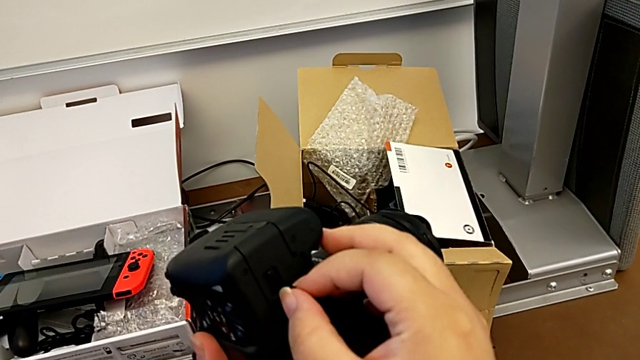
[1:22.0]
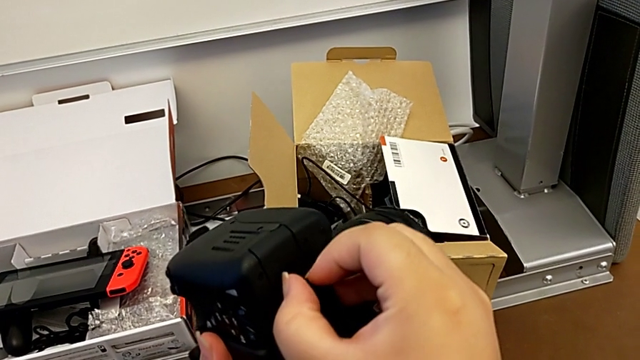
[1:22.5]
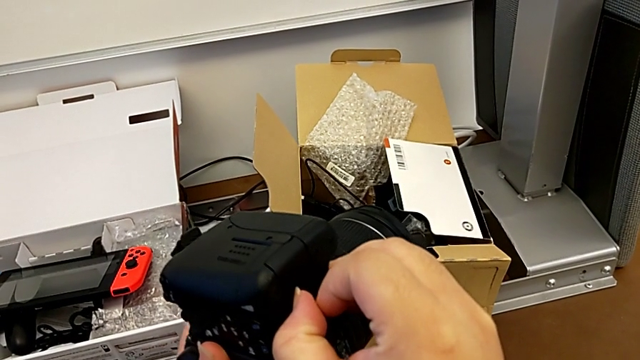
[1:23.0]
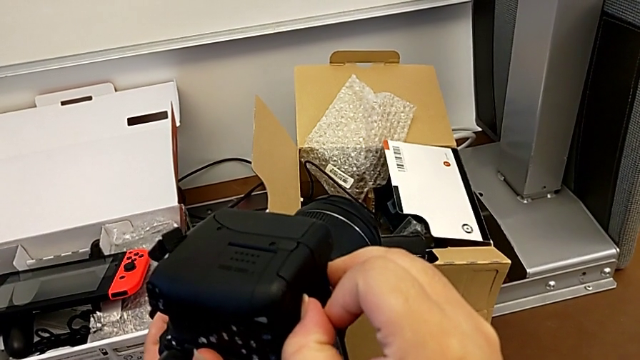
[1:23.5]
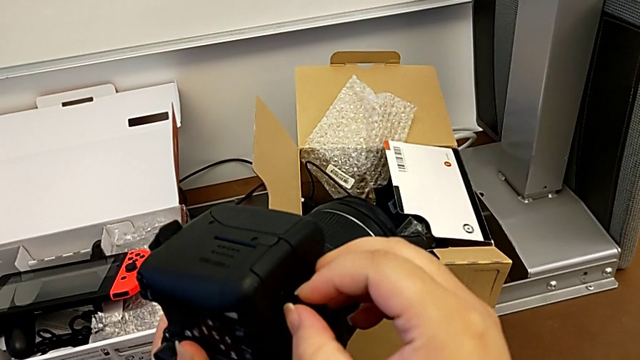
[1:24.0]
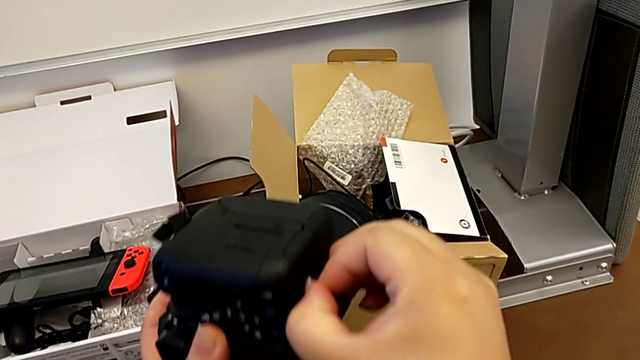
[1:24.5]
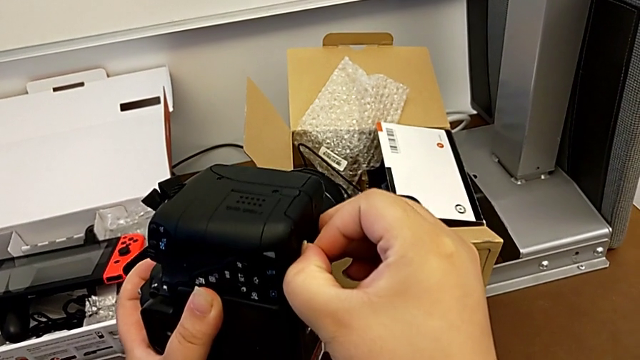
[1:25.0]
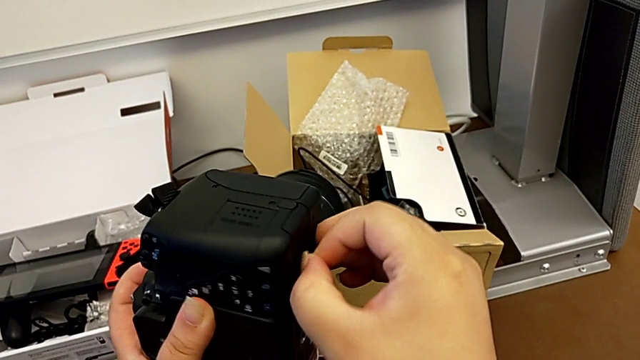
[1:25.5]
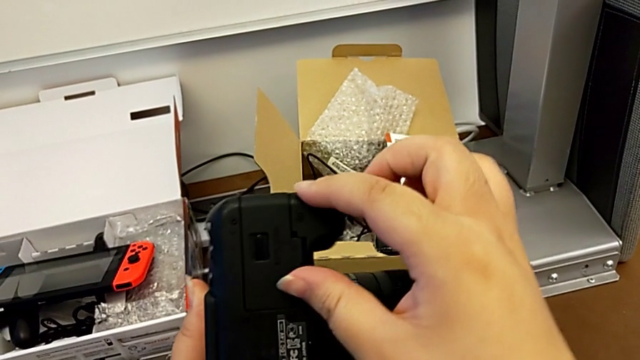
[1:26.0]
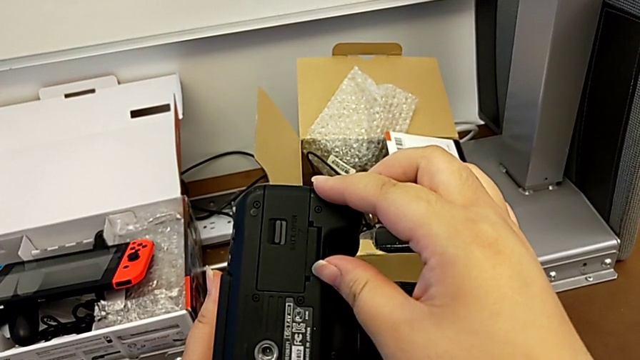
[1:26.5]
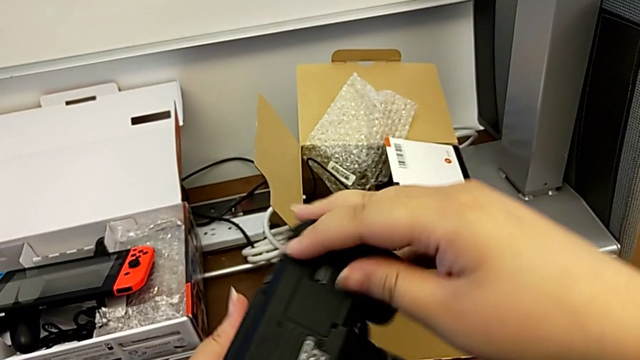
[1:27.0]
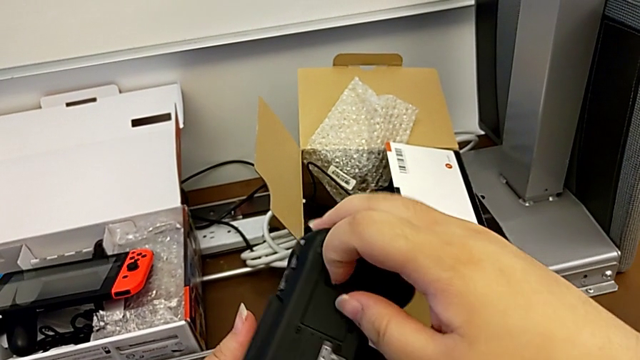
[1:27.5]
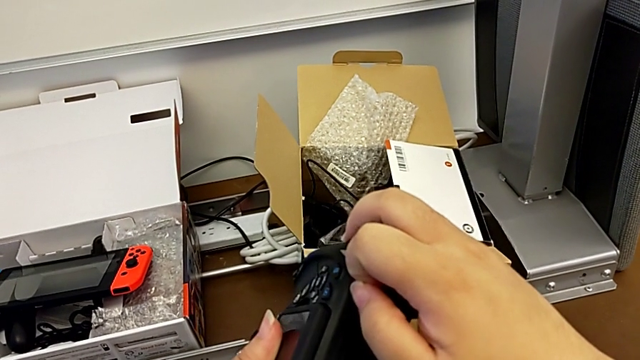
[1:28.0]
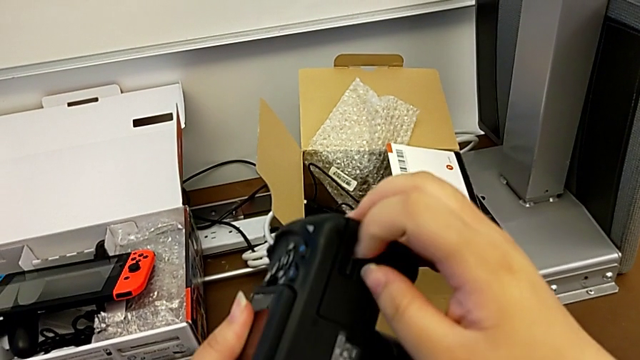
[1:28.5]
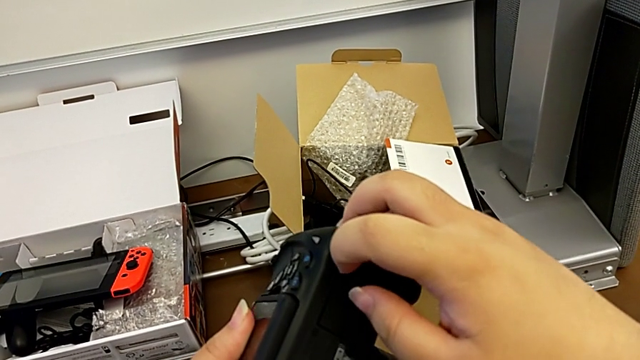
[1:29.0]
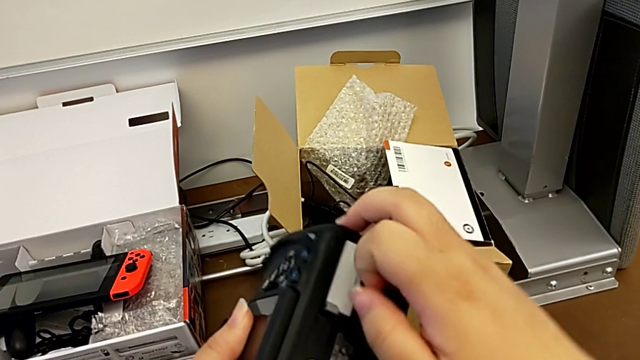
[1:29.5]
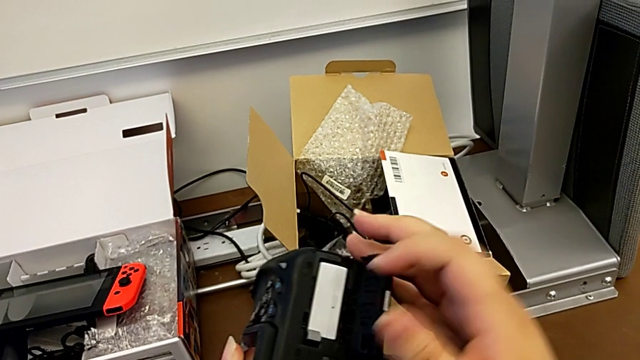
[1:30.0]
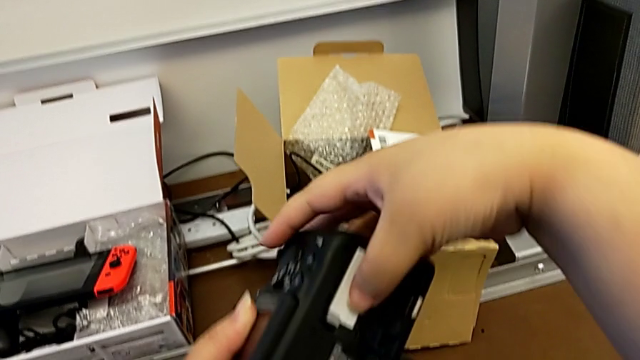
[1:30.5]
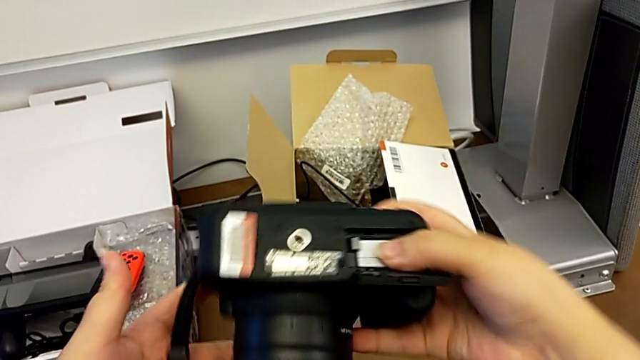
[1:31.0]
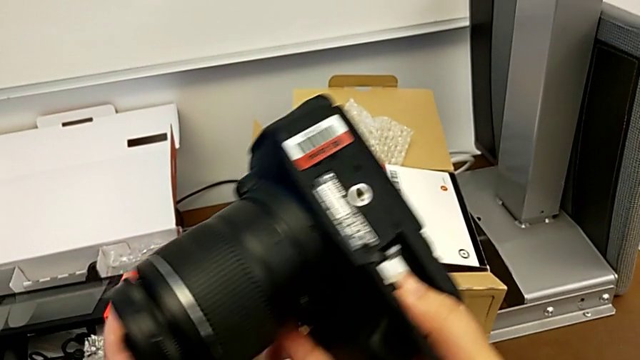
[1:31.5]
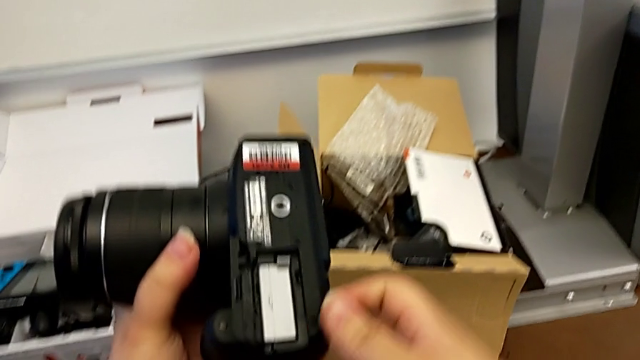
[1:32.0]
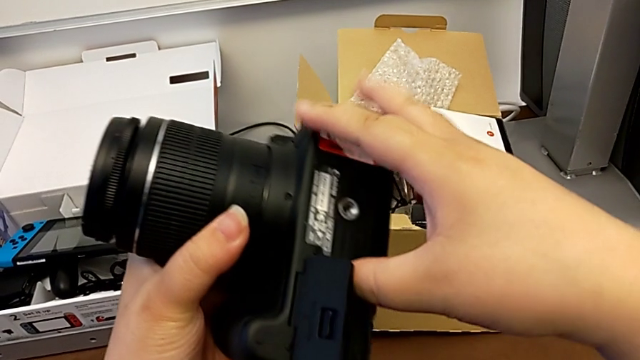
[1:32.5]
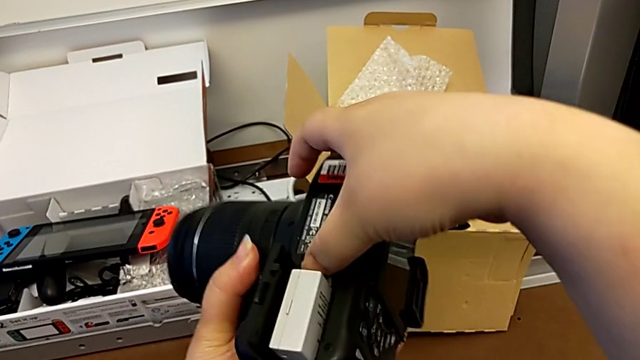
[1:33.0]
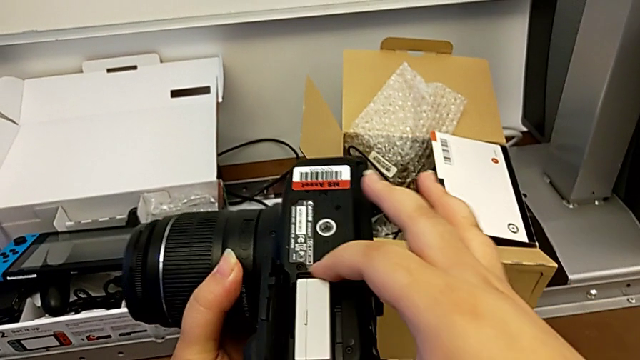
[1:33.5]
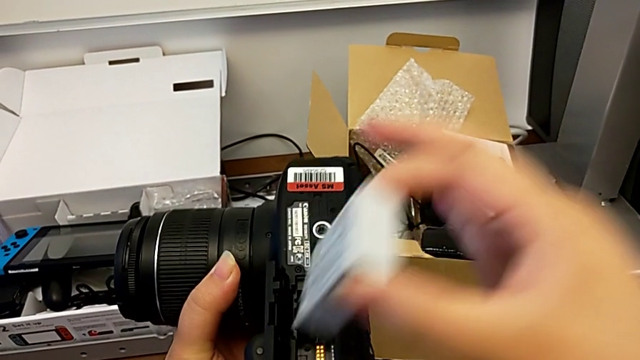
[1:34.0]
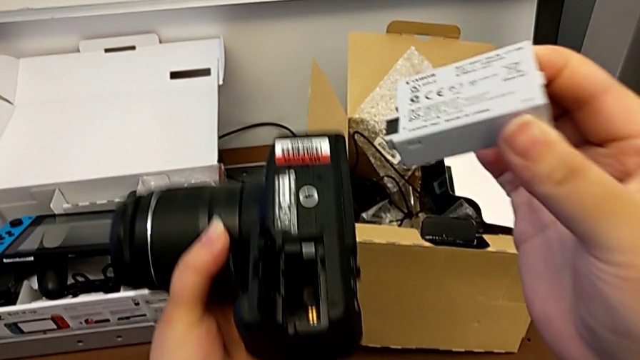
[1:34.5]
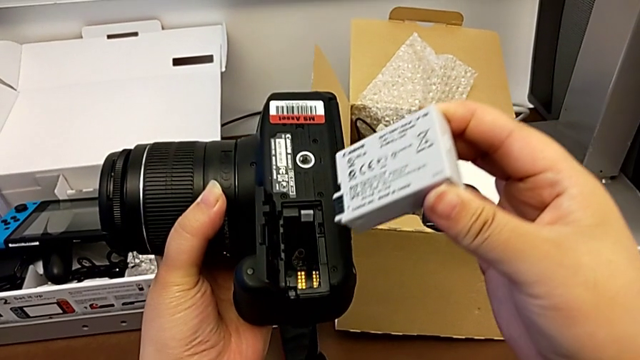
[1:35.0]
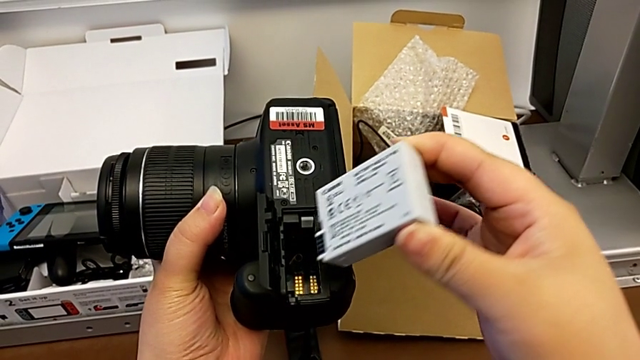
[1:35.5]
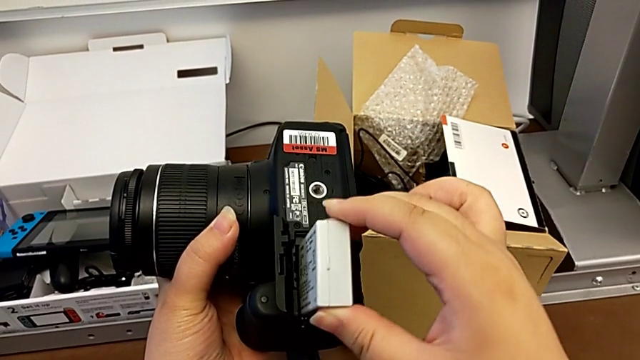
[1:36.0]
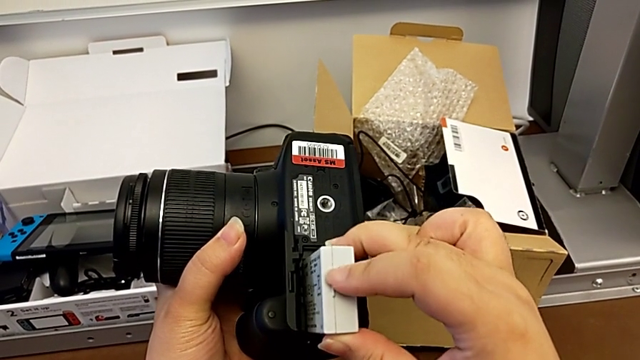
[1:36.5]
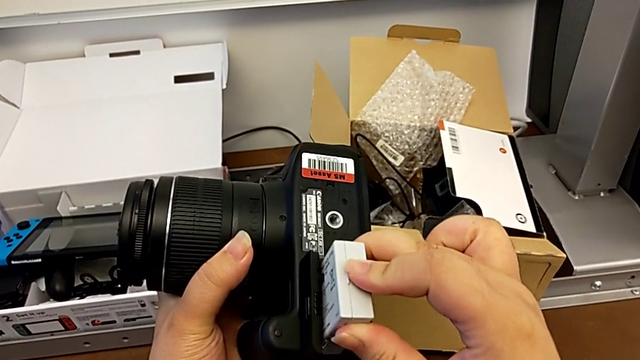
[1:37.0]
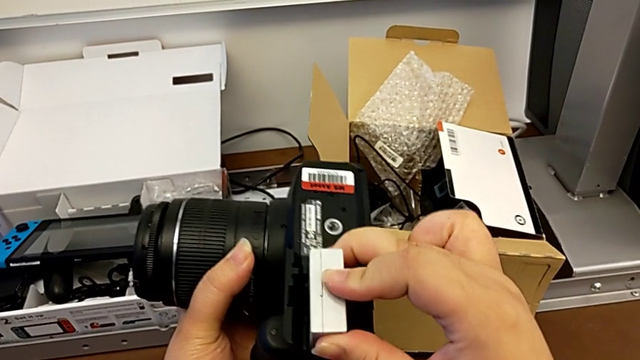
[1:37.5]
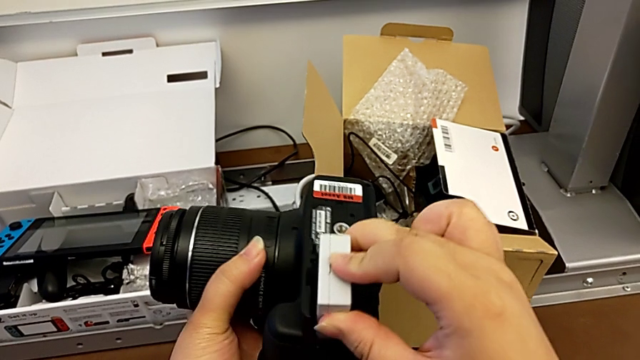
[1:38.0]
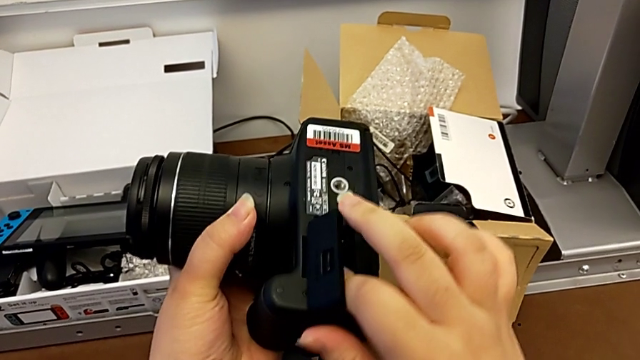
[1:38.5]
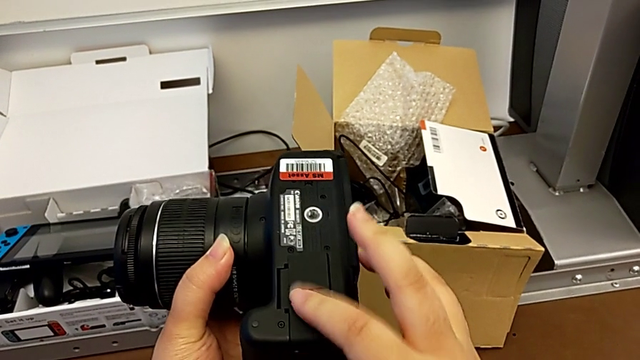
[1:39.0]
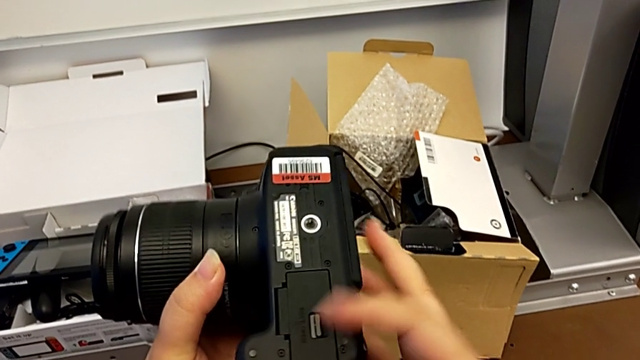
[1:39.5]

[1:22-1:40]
The camera wearer is changing the DSLR's batteries. They keep pulling the battery door, open it, rotate the DSLR, press the battery lock, withdraw the battery, insert the battery and close the battery door.

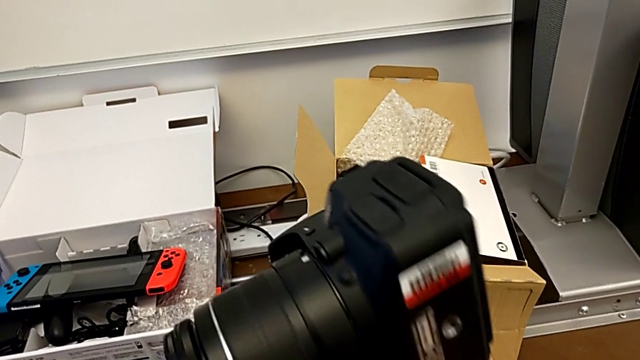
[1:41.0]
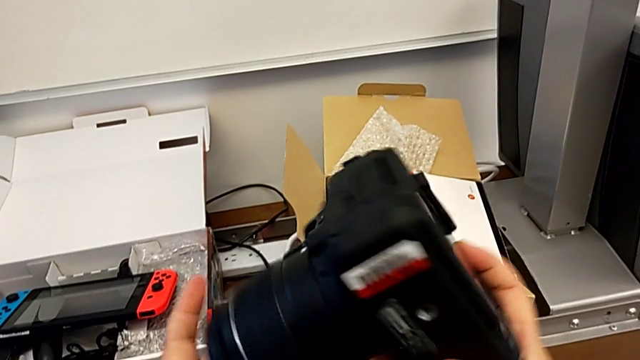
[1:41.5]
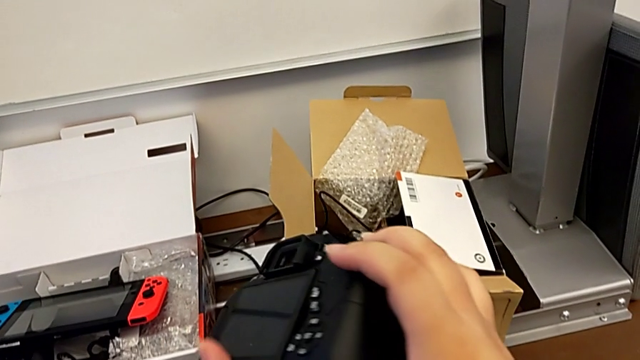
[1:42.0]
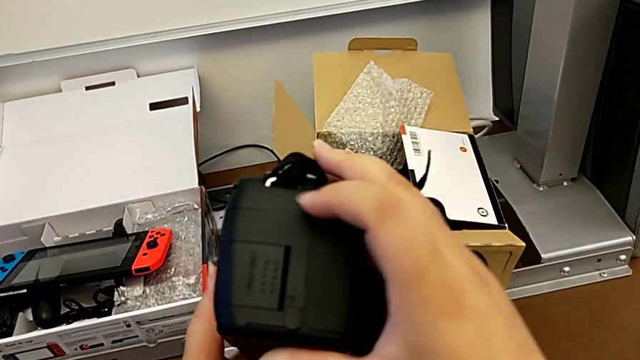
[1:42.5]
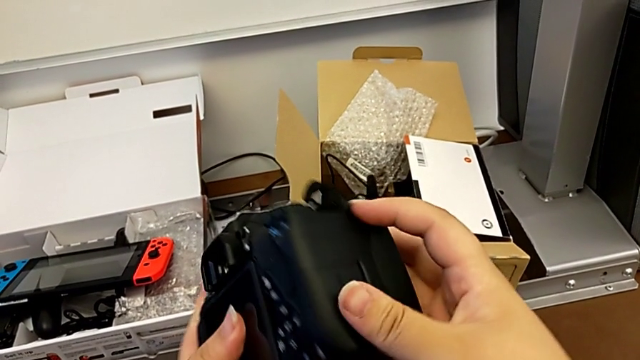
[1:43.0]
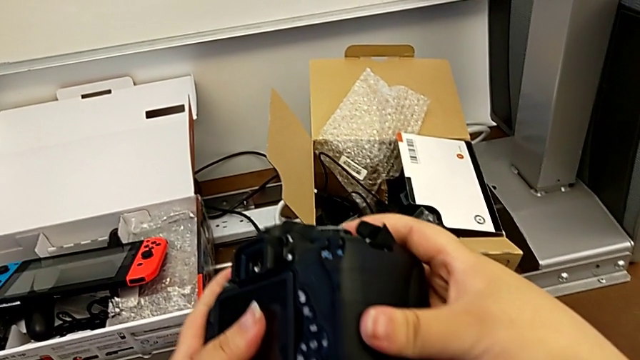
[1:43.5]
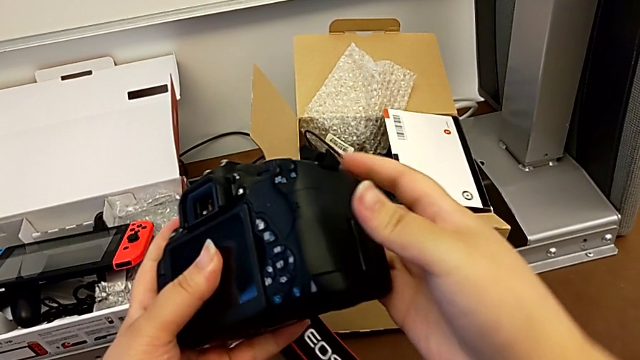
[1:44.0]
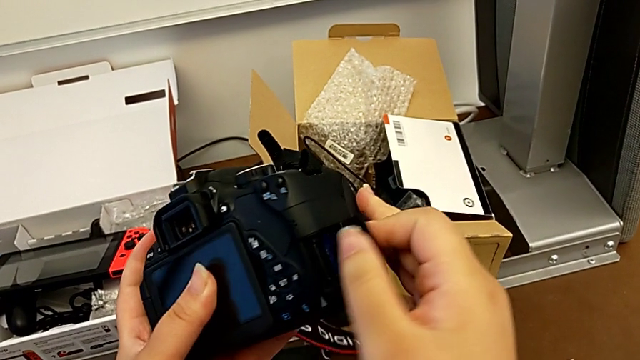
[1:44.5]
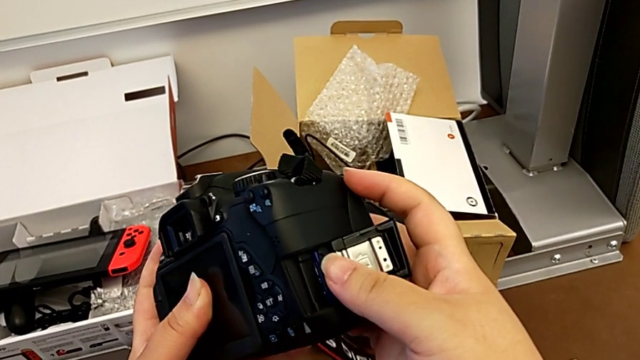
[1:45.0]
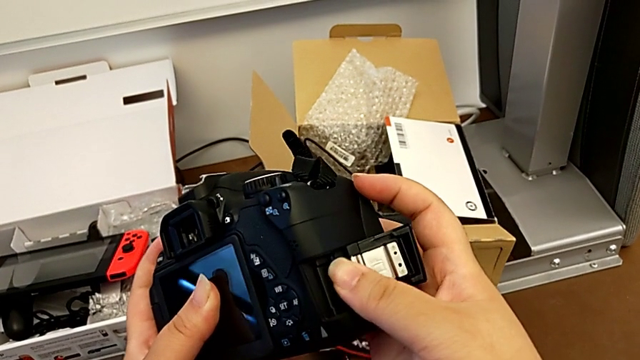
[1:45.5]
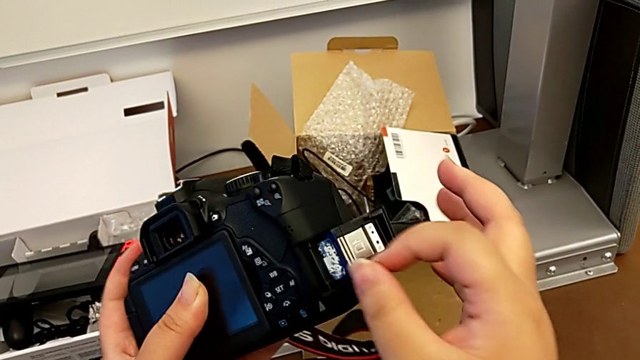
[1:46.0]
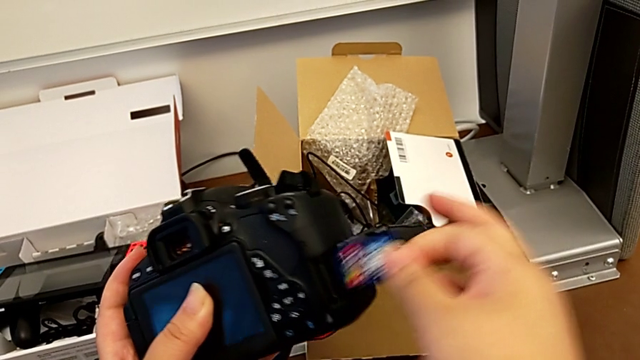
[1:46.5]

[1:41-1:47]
The camera wearer is changing the DSLR's SD card. They open the SD slot, press the SD card and withdraw it.
